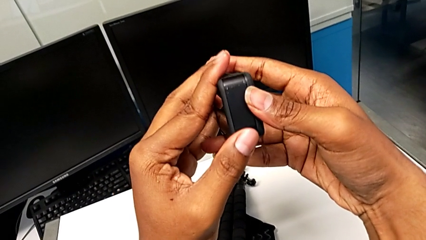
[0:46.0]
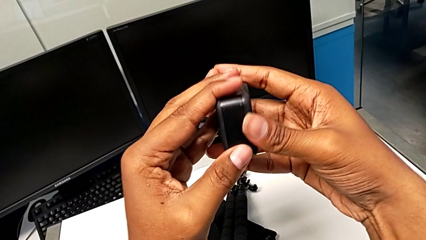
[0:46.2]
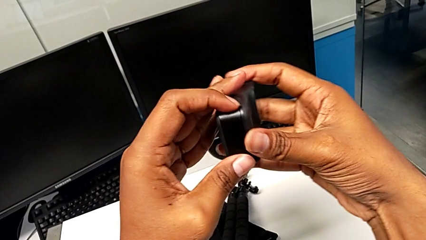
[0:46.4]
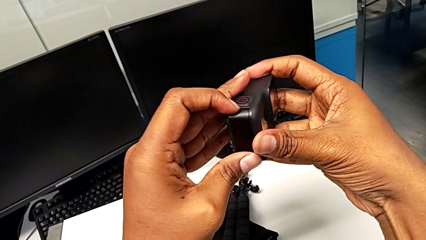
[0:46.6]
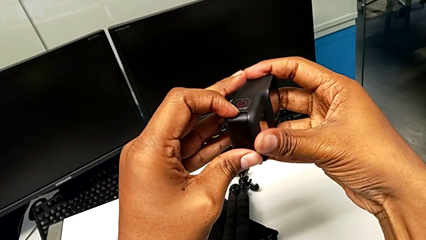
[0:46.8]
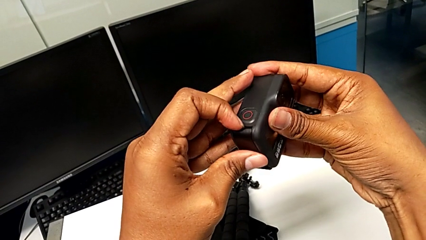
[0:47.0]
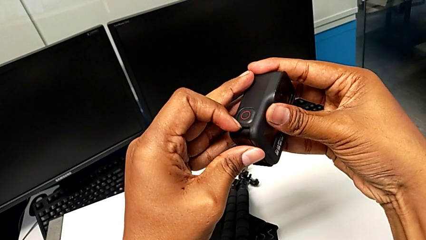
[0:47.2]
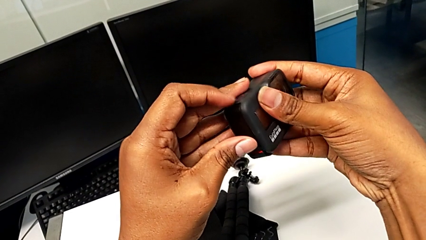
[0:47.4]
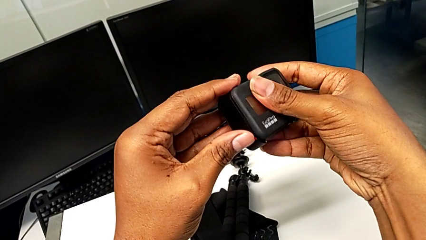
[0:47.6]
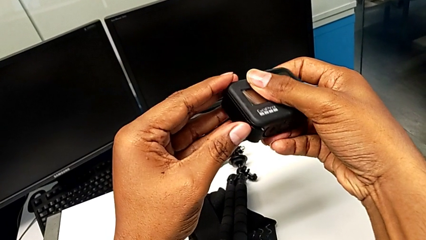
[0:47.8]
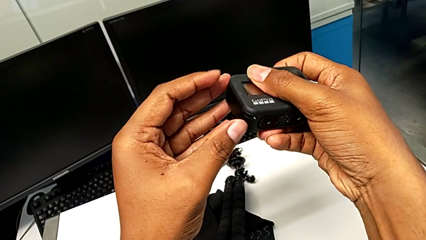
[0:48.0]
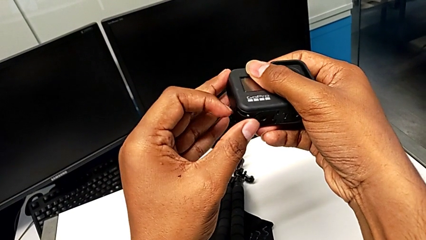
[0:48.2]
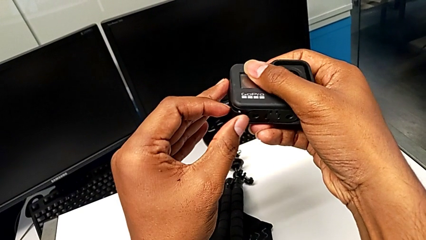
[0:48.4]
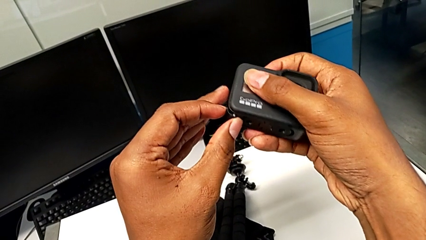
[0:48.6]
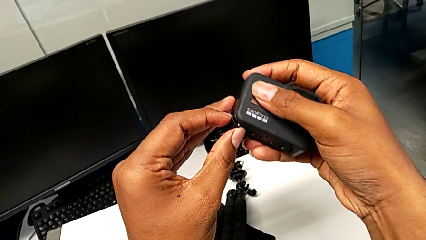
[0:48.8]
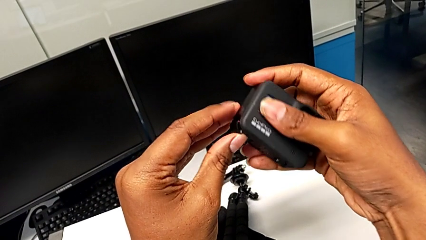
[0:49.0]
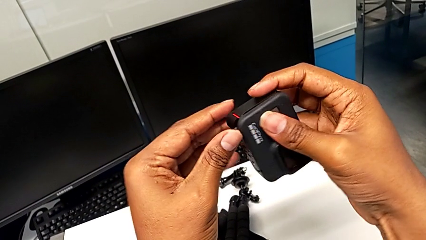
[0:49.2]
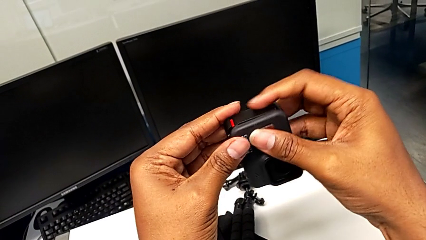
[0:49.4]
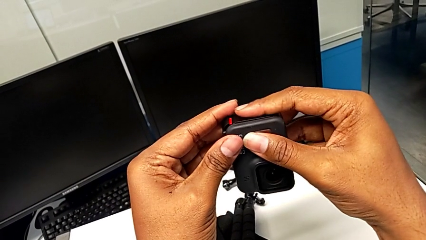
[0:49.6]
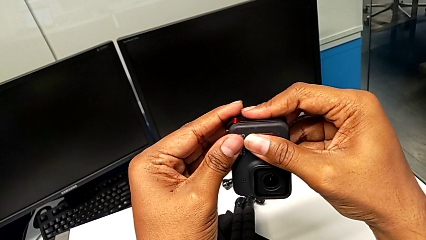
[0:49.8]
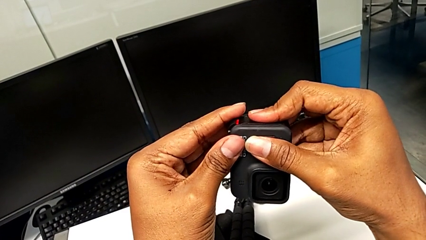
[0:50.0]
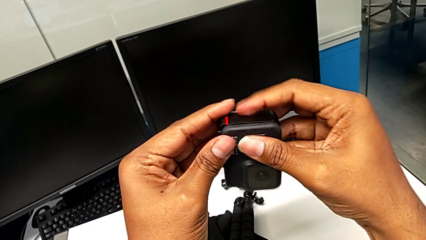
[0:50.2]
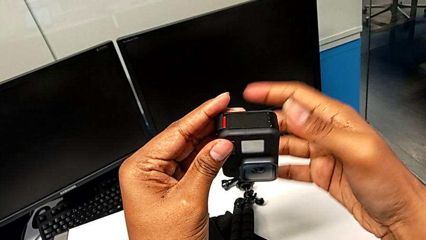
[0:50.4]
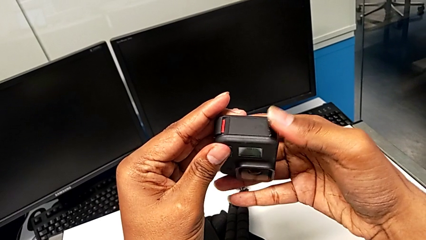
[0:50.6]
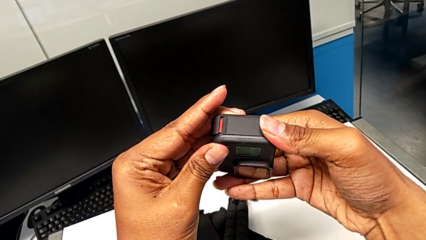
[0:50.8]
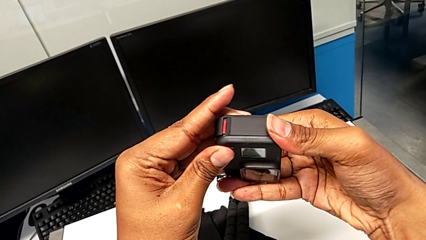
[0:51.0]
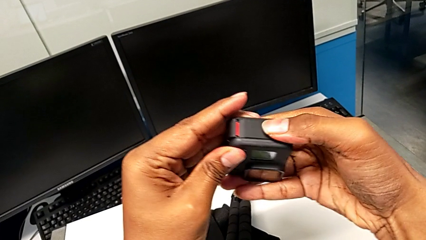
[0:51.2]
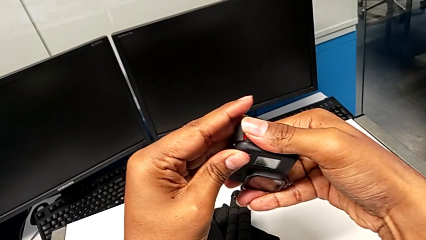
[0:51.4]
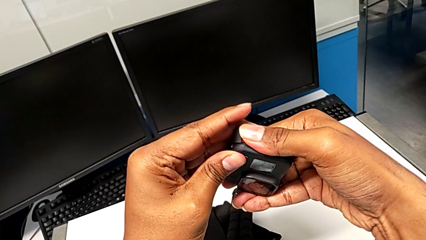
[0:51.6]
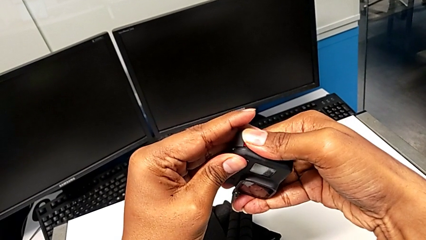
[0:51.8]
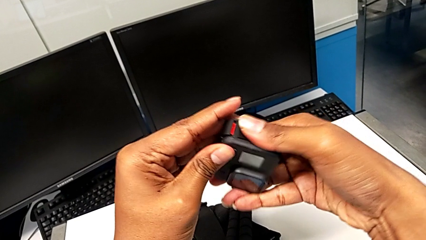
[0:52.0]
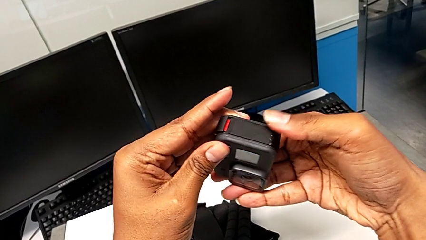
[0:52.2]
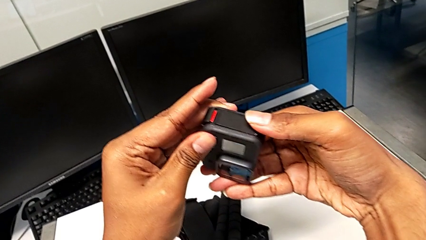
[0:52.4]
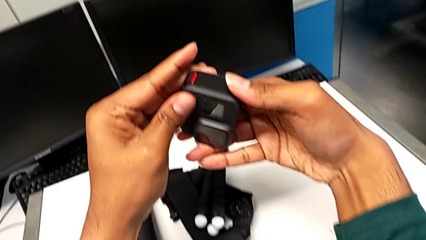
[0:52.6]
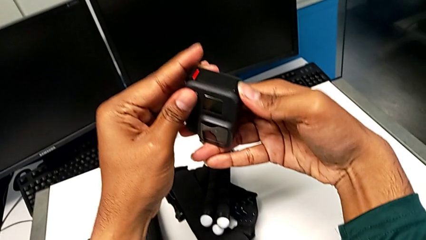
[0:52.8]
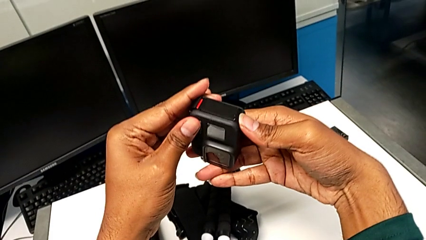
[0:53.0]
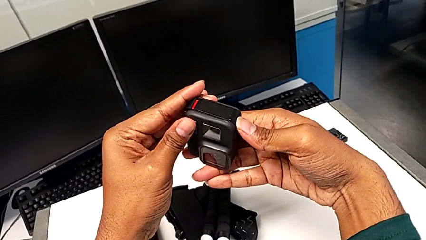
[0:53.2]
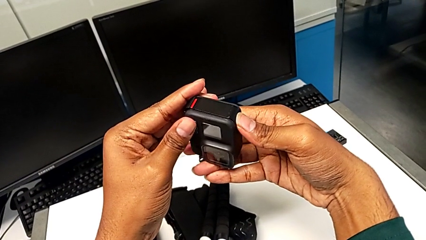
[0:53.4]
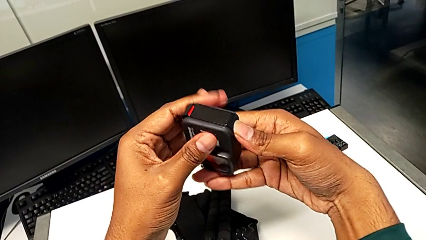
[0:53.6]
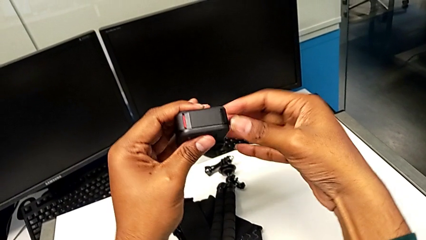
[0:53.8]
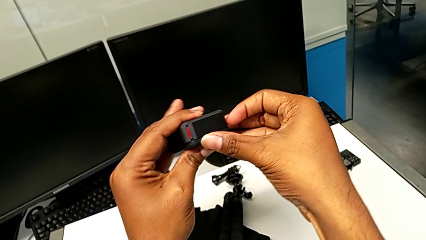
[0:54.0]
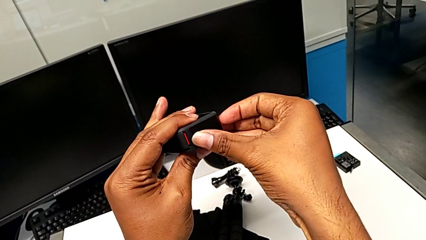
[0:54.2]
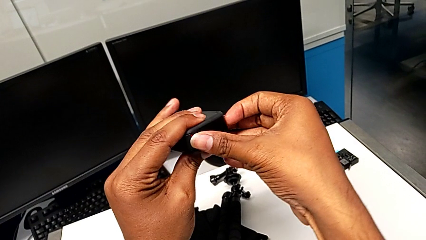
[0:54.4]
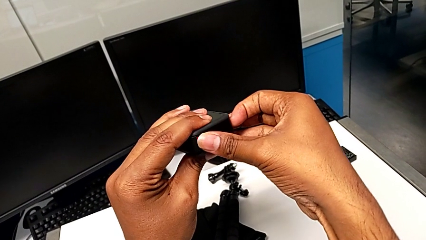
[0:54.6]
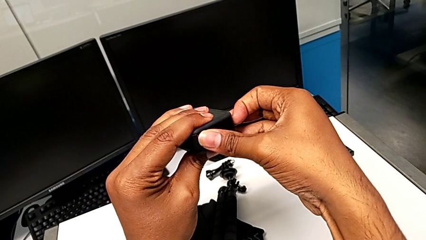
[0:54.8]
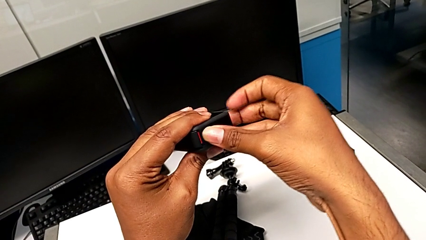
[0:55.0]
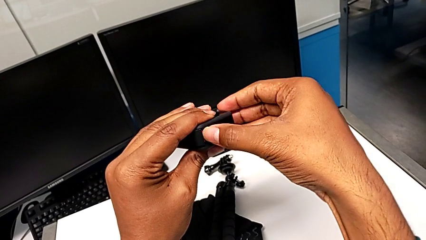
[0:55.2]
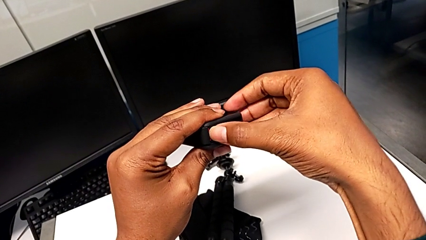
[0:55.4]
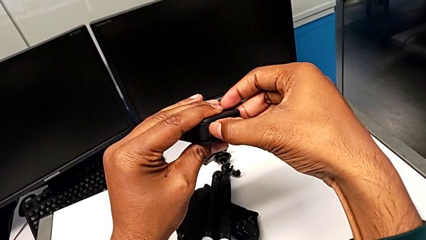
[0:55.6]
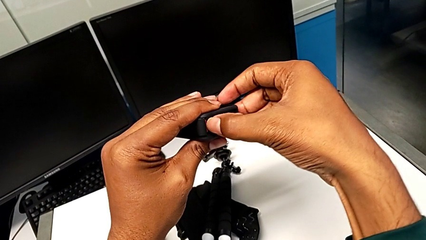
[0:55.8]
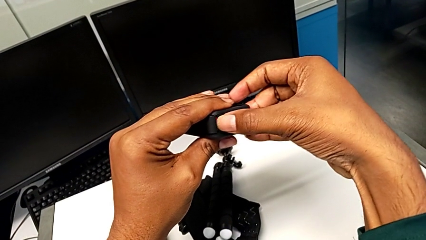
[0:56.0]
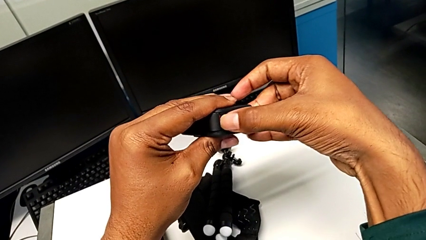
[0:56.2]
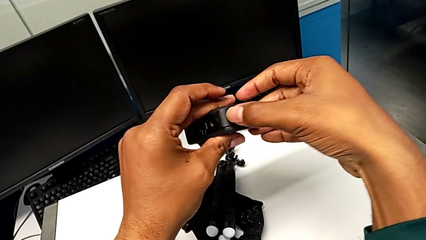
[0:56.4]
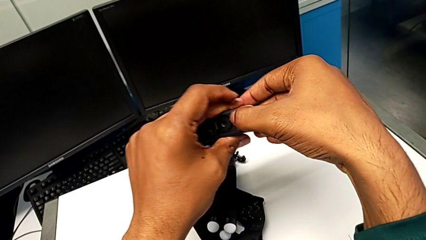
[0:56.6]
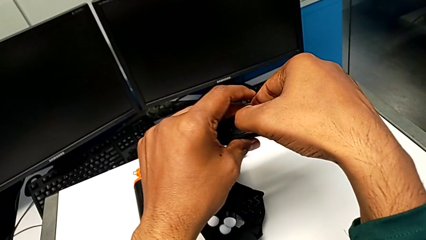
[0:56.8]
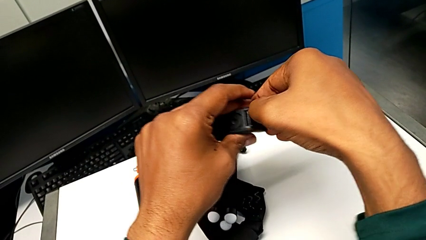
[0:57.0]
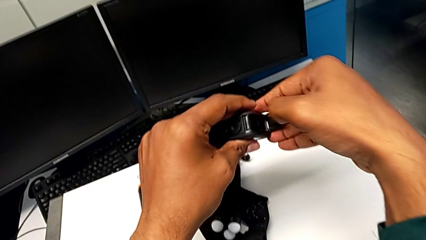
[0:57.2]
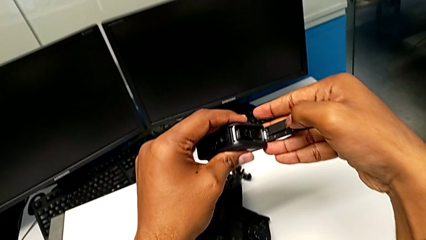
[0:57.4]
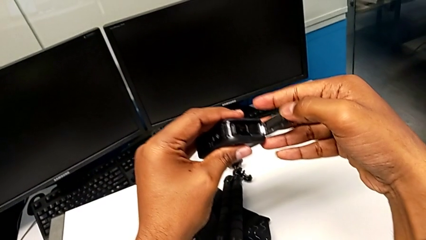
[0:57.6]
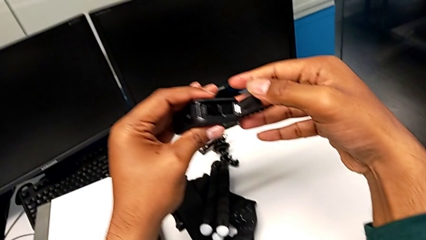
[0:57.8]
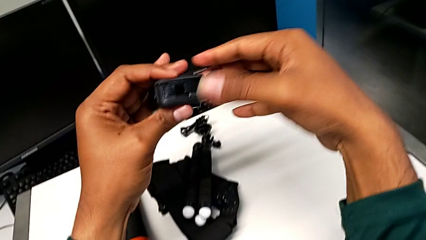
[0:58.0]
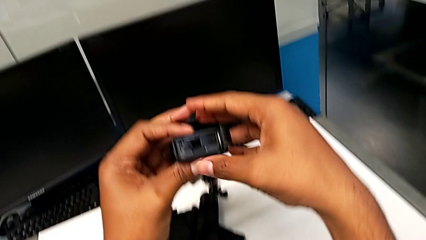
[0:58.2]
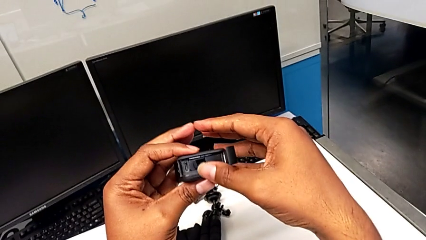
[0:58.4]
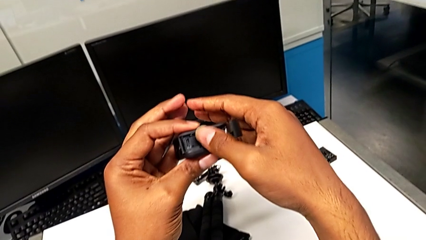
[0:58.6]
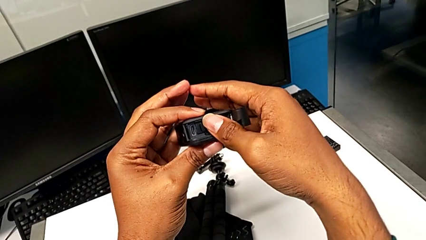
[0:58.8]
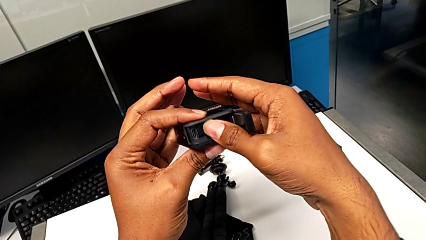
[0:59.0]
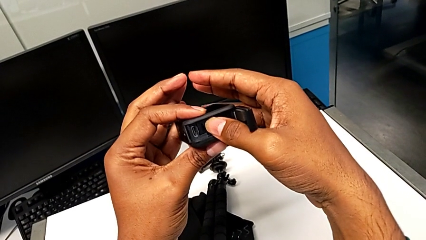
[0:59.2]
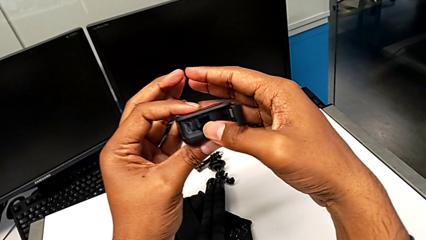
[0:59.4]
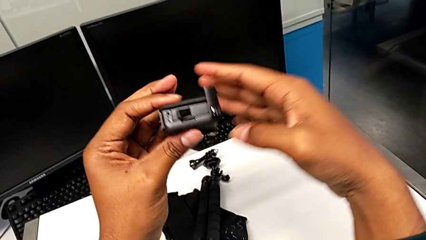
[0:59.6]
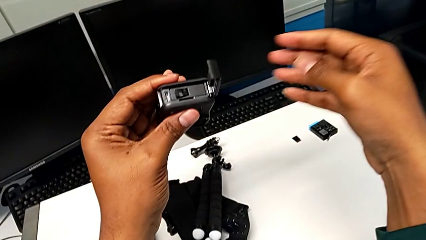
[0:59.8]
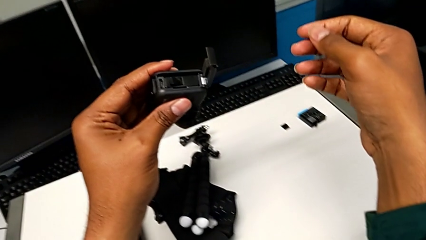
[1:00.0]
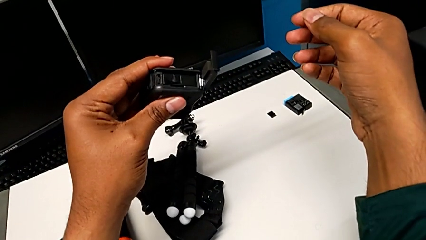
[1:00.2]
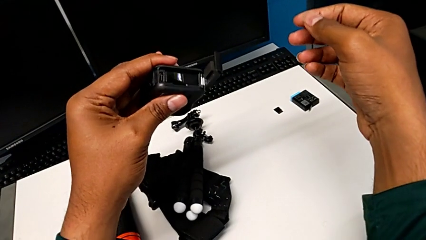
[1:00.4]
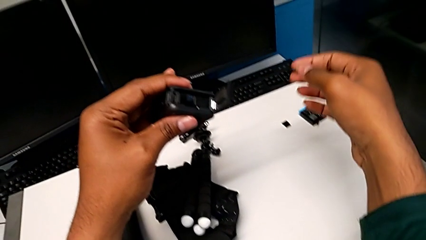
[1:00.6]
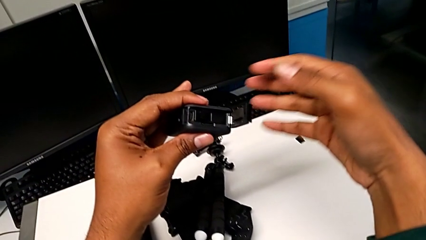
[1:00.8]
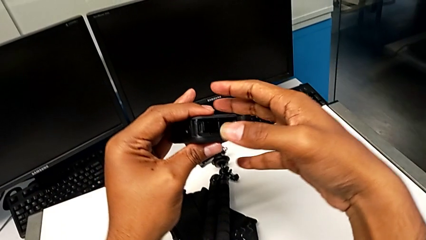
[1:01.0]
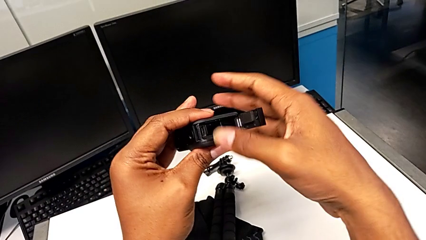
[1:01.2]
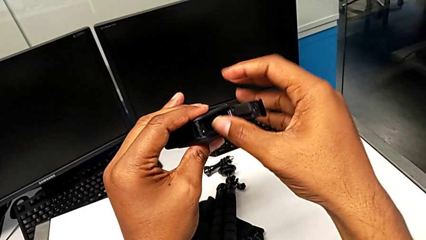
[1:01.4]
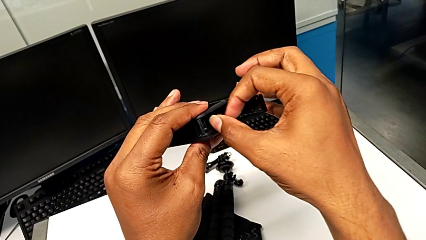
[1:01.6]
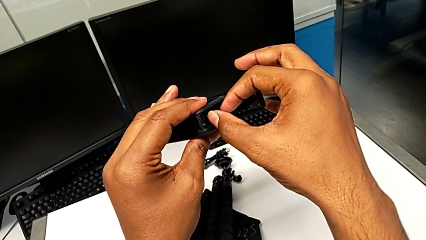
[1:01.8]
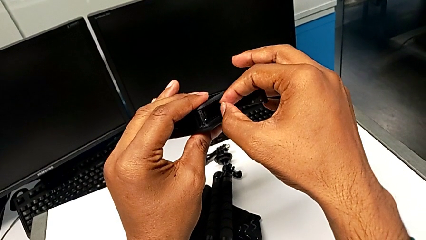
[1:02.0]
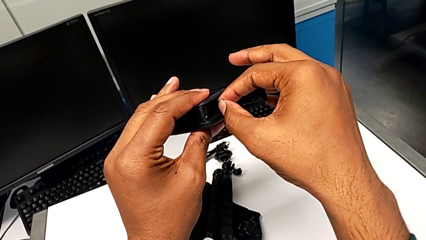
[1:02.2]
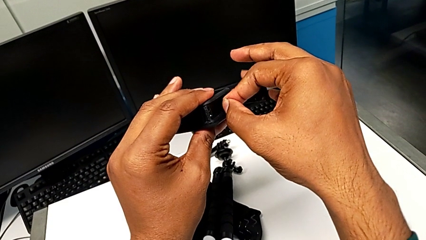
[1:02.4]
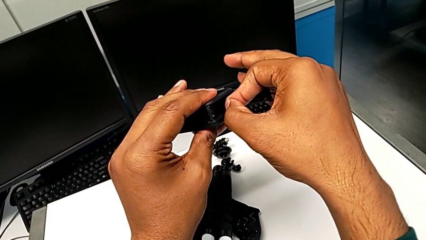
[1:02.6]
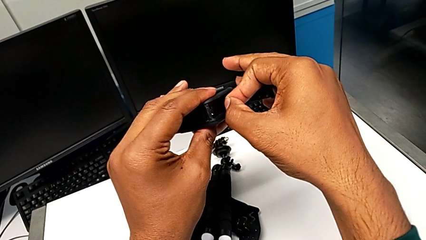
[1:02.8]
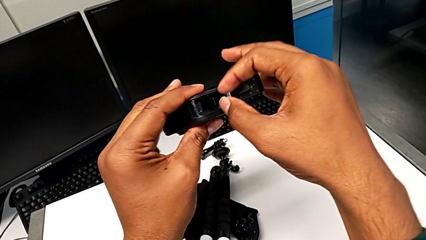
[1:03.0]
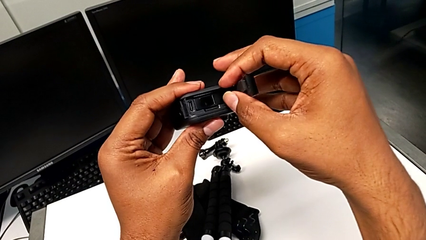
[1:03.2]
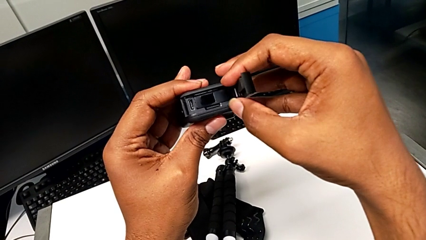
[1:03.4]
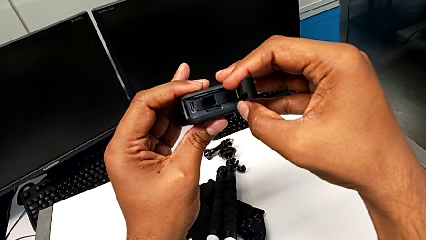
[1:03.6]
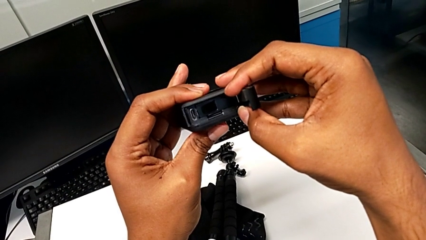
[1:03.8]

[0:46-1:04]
The camera wearer is removing the old battery from the GoPro. They turn the GoPro, rotate it, wrongly press the battery door, turn the GoPro, pull the battery door, open it, hold the GoPro and grab the old battery.
